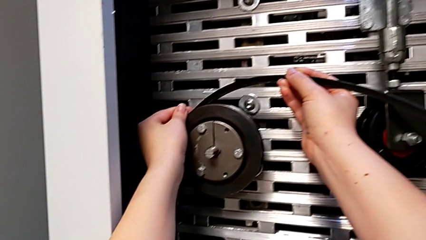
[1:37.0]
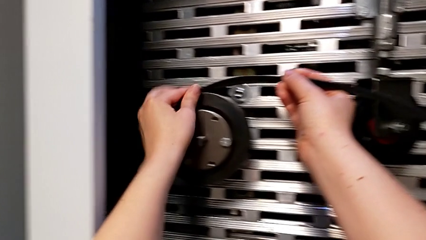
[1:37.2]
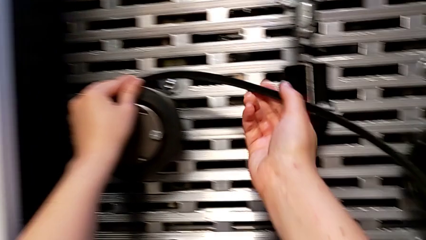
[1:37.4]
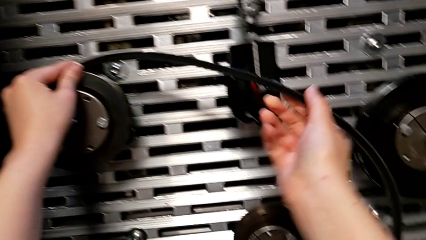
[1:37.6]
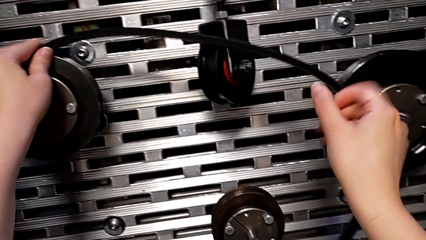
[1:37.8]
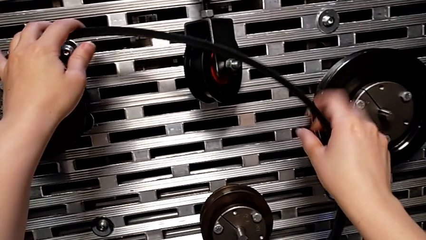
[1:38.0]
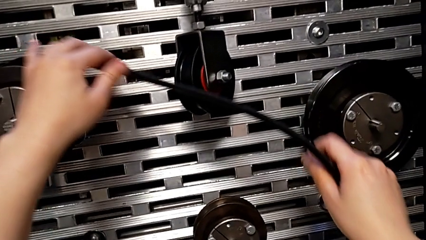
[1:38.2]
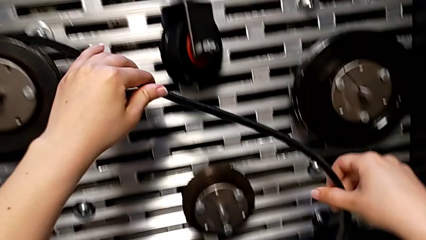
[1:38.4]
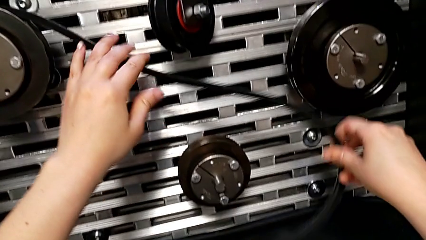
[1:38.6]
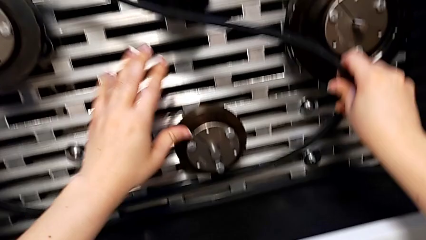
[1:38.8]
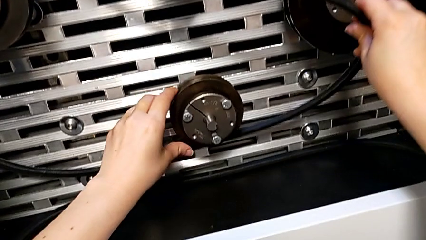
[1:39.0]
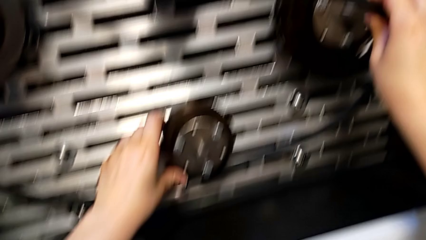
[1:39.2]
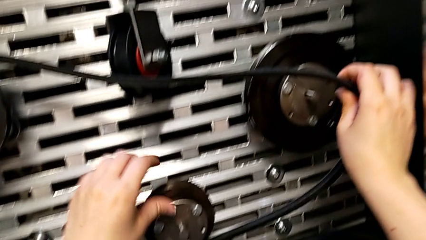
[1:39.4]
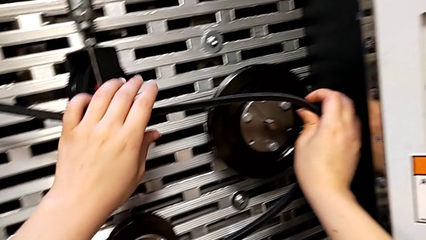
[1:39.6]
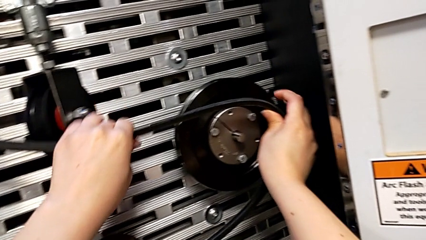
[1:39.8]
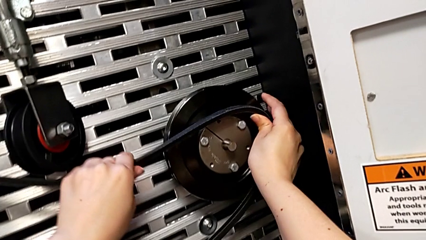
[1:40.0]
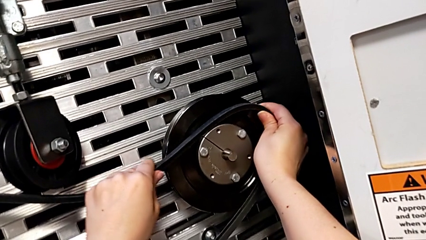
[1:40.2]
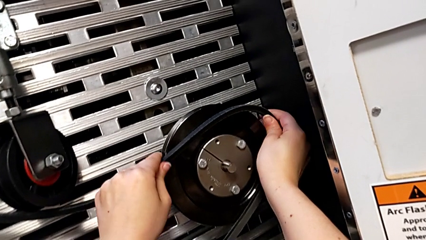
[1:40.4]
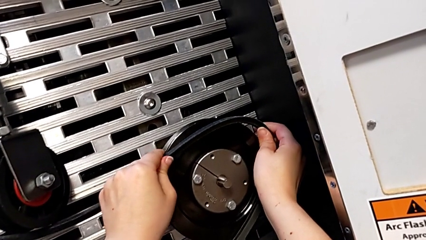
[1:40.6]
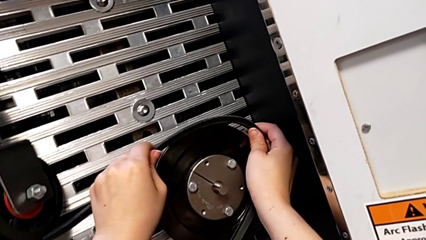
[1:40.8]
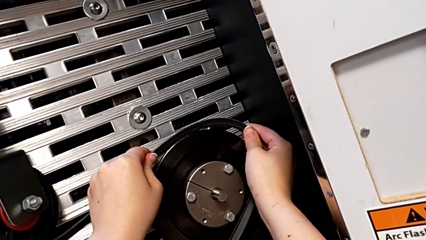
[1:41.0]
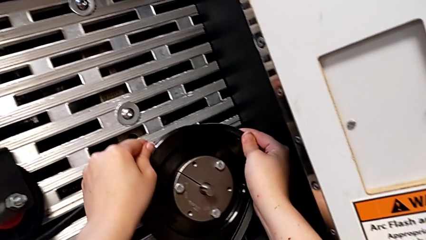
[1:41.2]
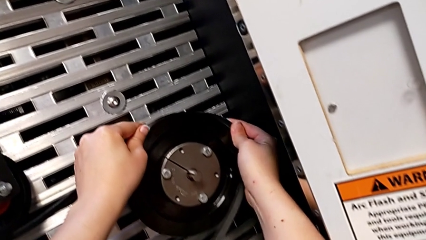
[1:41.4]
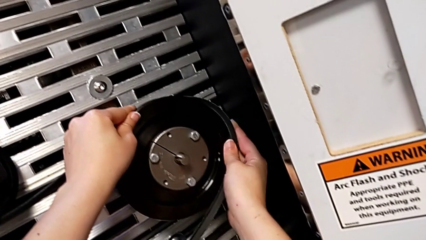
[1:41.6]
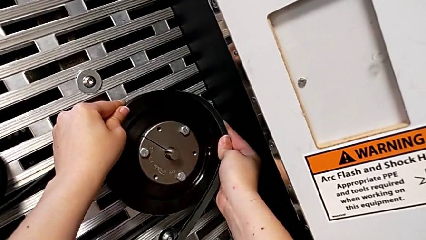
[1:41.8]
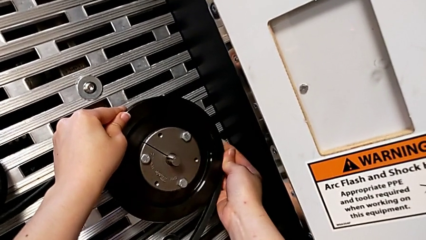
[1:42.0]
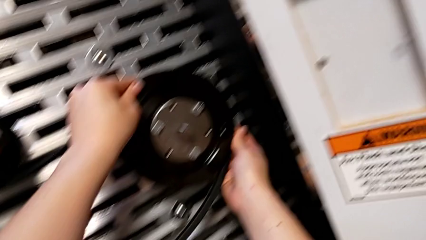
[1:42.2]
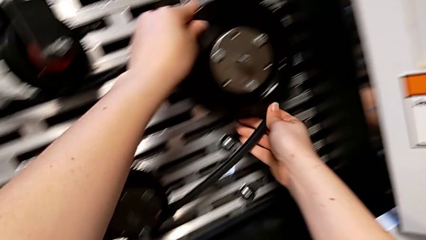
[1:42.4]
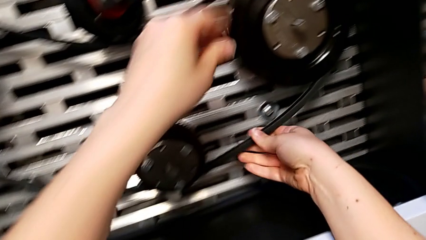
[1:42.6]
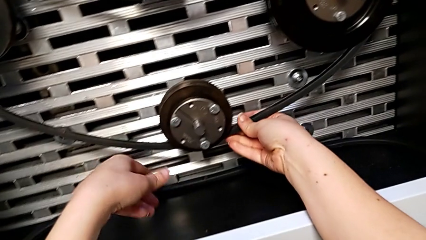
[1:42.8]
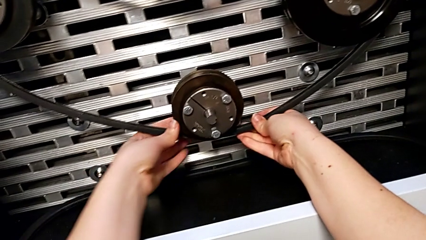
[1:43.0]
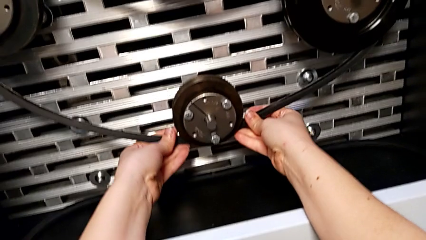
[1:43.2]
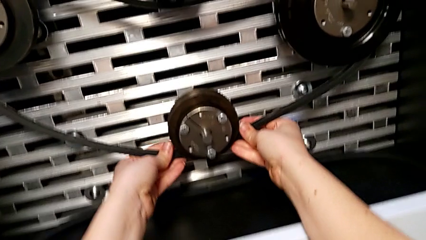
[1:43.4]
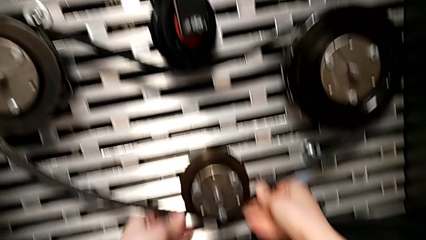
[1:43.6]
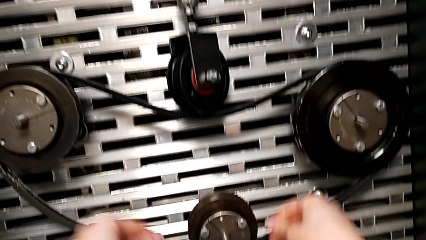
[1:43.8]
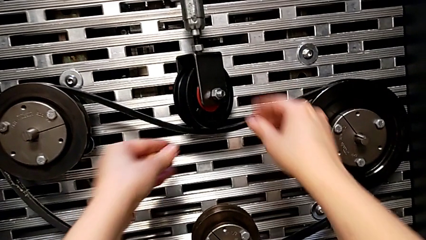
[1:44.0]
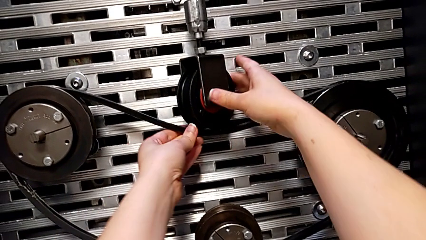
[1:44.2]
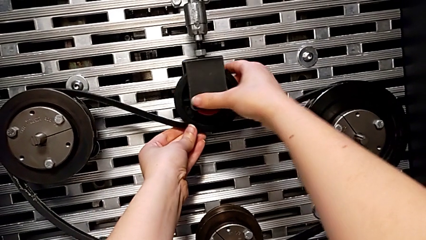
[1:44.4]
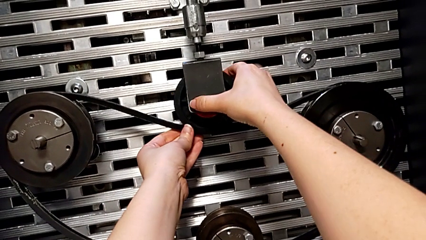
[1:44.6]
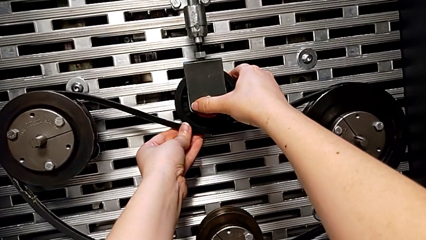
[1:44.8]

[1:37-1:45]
The camera wearer is inserting the damaged belt back into the S20 machine. They keep assembling the damaged belt and rotate the wheel with the right hand.

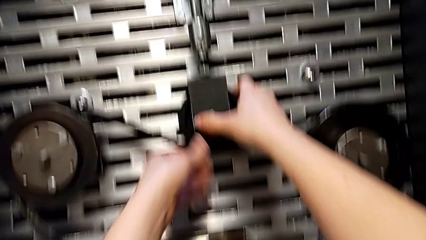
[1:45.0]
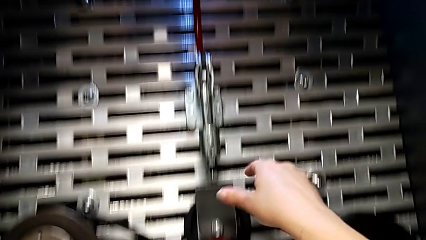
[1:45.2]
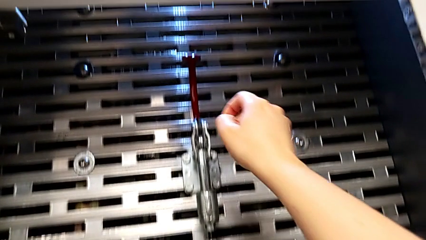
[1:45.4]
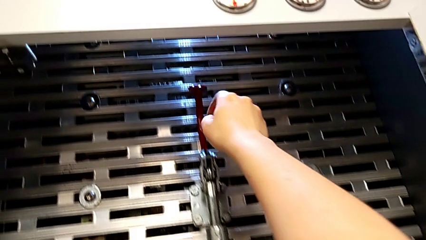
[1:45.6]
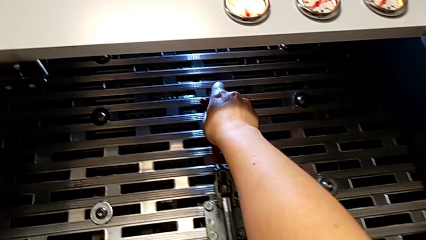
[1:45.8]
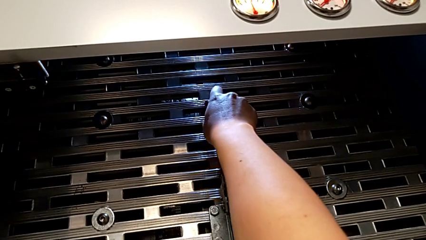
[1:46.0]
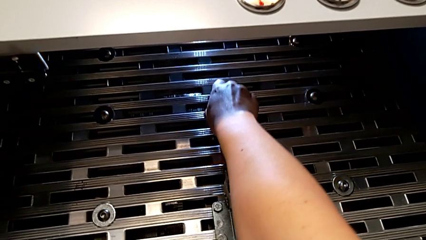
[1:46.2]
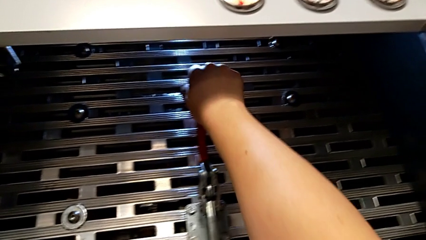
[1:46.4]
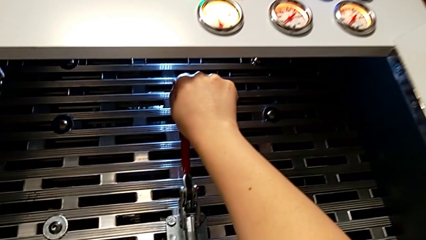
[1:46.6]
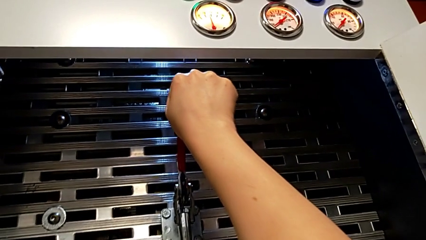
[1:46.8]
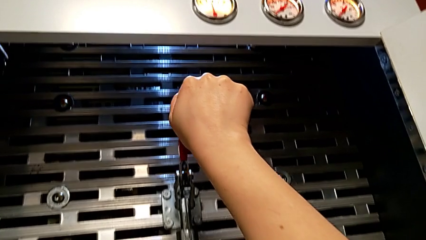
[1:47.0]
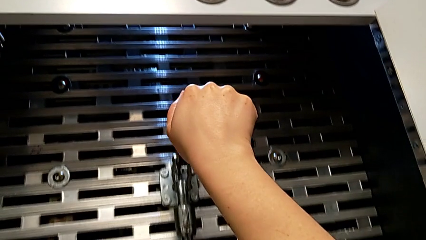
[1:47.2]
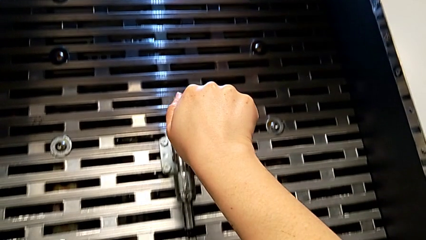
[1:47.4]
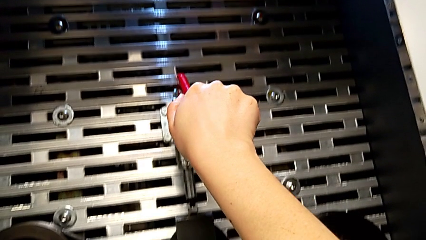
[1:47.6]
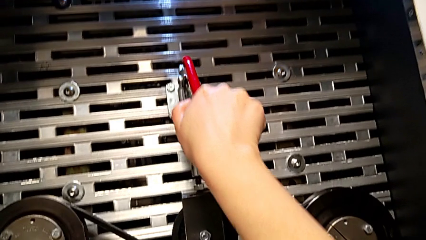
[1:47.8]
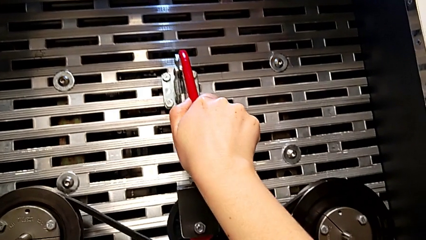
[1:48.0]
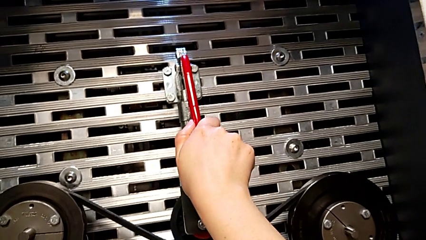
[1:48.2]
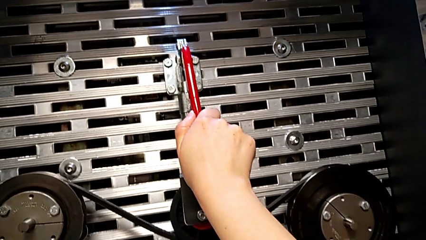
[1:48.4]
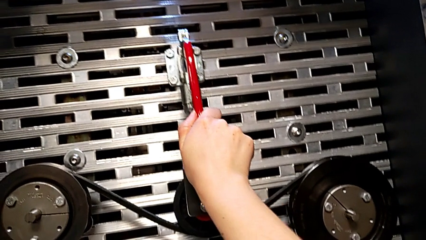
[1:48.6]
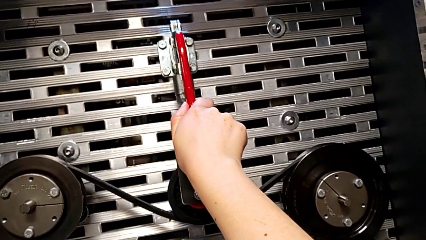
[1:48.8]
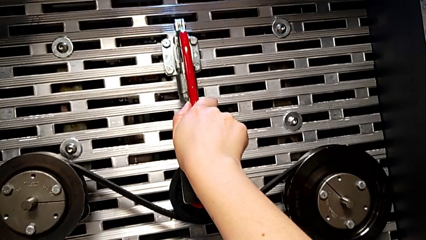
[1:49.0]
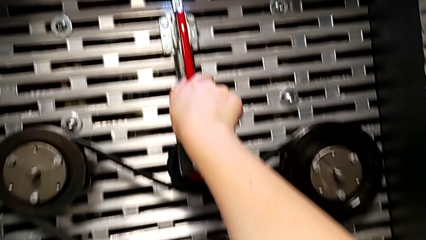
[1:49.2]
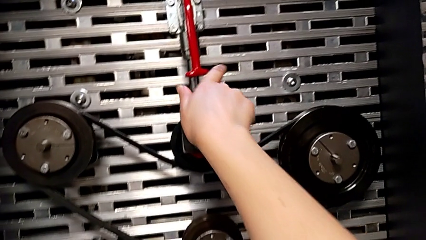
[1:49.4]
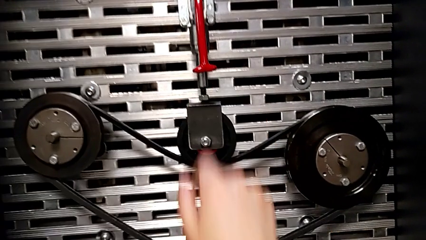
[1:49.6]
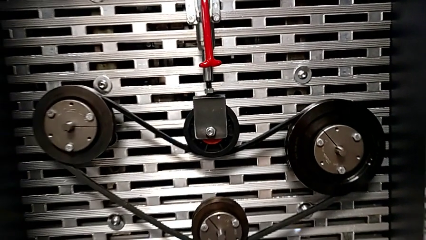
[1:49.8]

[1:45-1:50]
The camera wearer pushes the red lever down. They approach the red lever and push it.

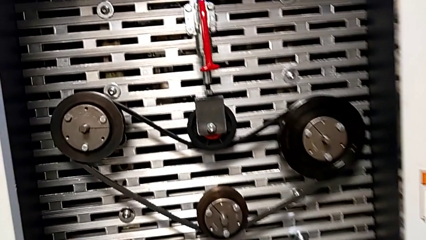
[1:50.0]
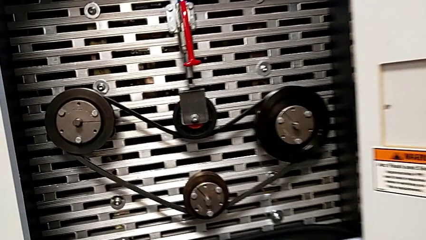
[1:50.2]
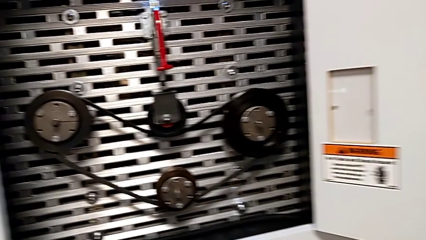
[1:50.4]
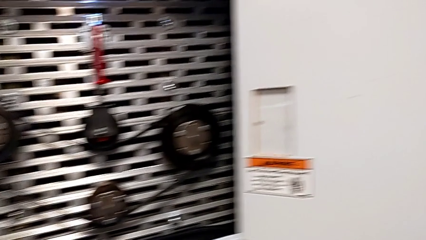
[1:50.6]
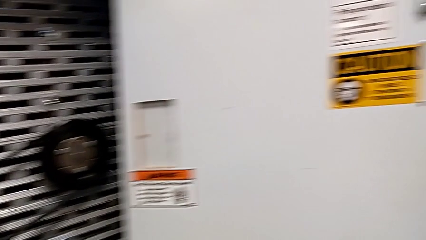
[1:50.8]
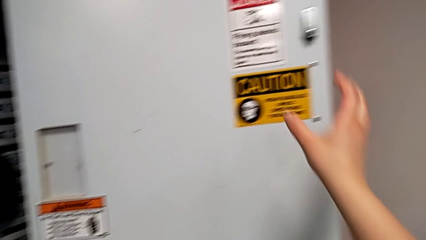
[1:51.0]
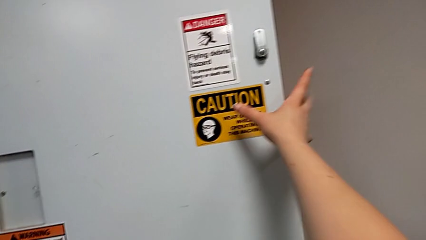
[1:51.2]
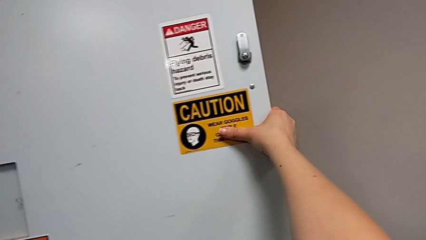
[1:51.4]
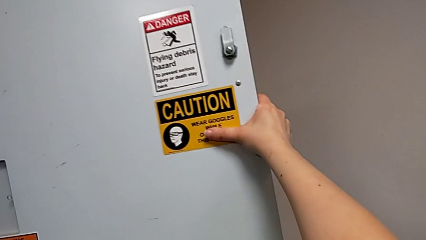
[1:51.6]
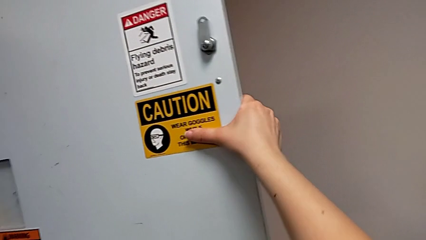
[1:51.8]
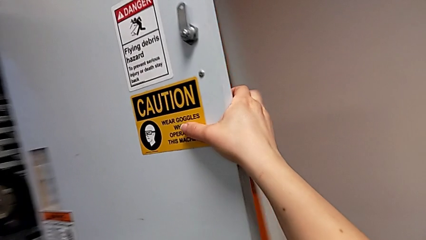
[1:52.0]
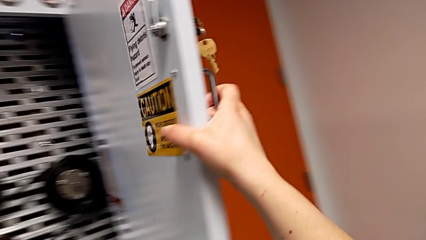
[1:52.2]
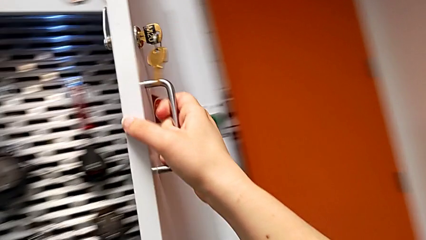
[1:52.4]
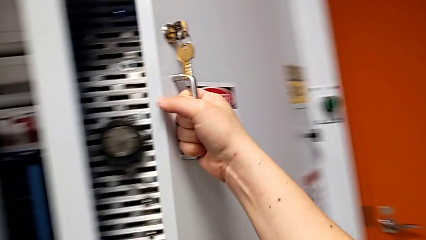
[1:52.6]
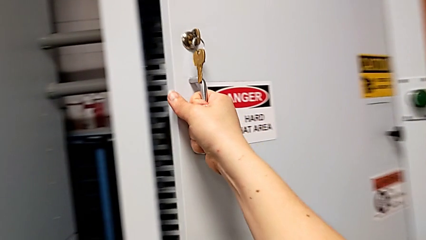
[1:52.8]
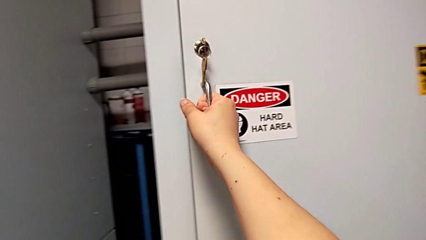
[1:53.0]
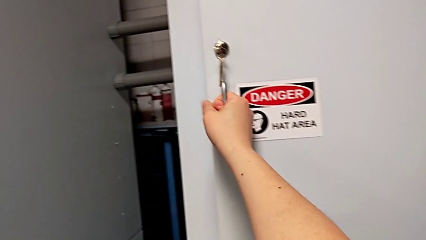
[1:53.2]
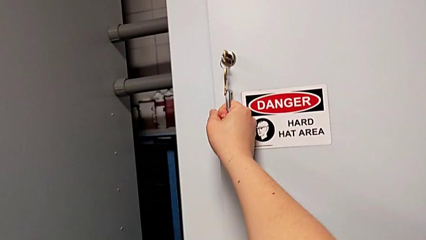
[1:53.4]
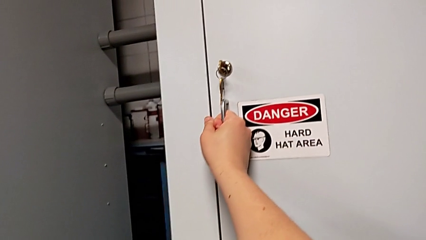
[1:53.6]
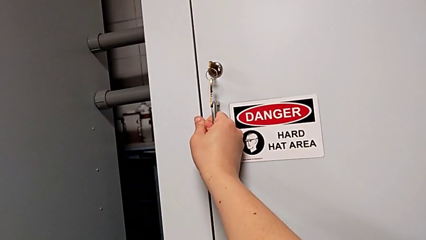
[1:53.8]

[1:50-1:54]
The camera wearer closes the front panel door. They grab the front panel door and close it.

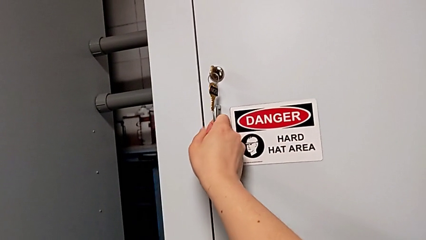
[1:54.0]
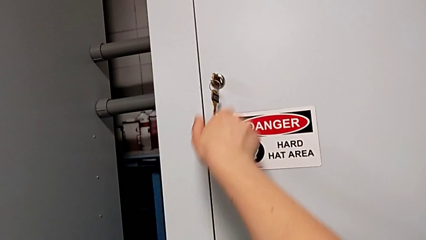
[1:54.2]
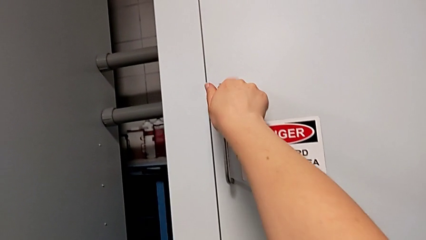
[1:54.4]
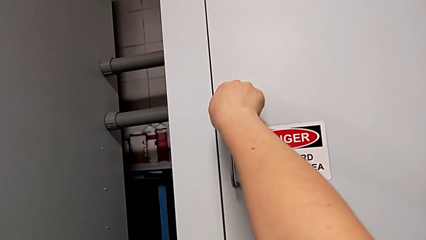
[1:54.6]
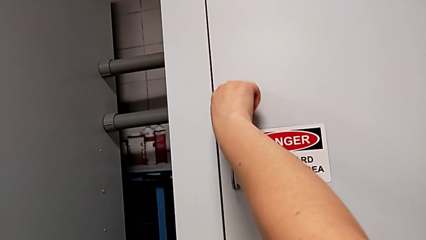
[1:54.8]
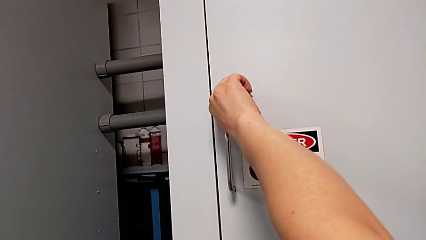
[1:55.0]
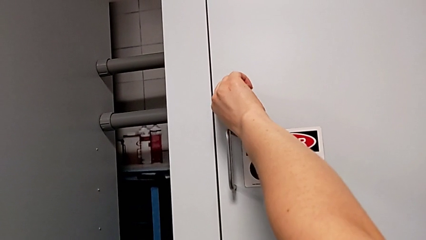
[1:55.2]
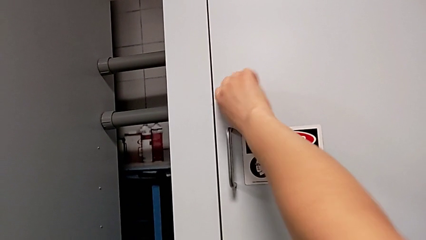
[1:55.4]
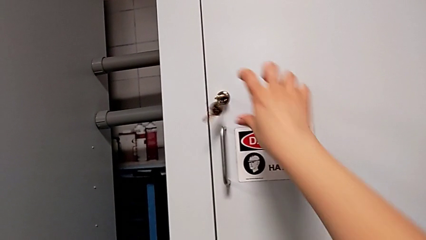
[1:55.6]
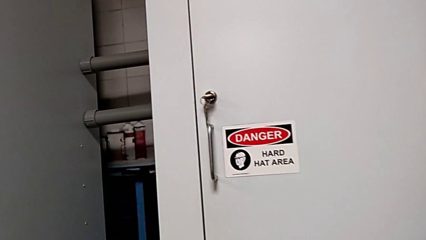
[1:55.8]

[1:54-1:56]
The camera wearer locks the front panel door. They lock the front panel door.
